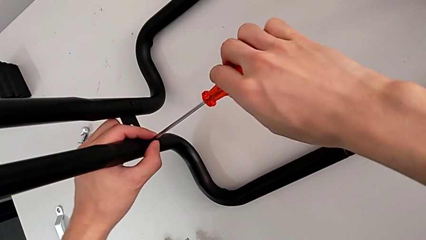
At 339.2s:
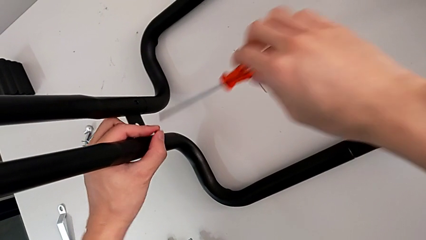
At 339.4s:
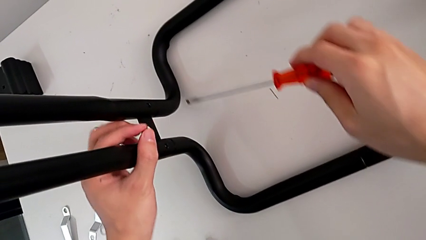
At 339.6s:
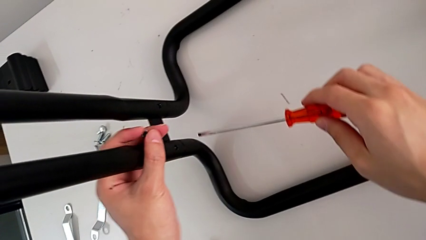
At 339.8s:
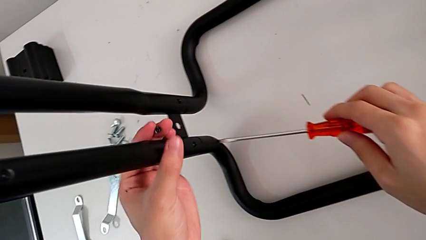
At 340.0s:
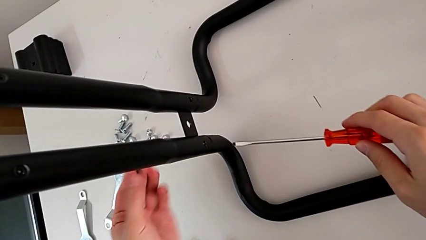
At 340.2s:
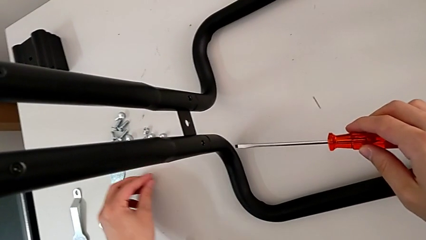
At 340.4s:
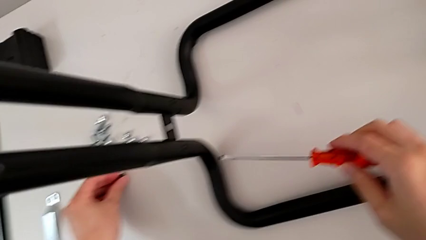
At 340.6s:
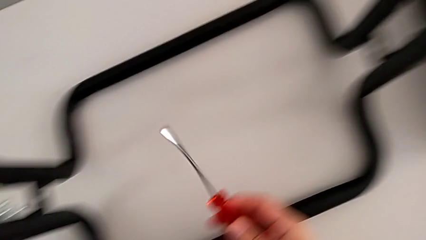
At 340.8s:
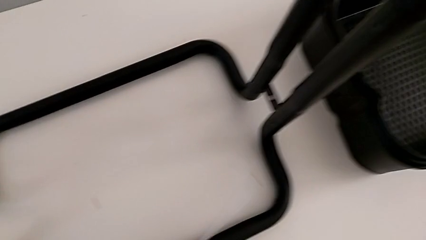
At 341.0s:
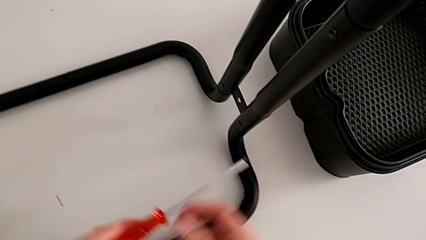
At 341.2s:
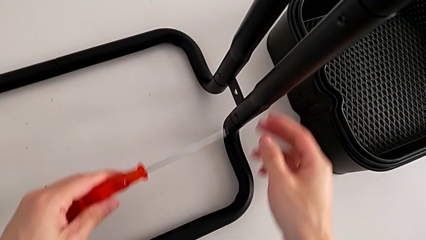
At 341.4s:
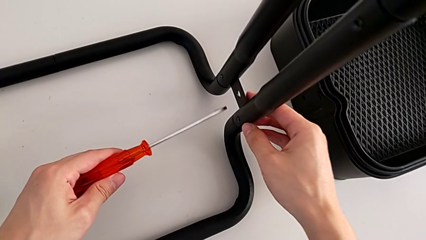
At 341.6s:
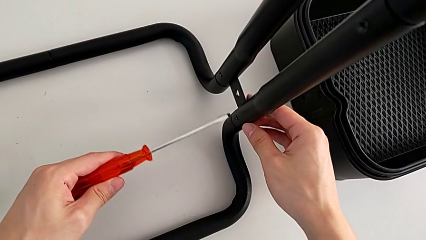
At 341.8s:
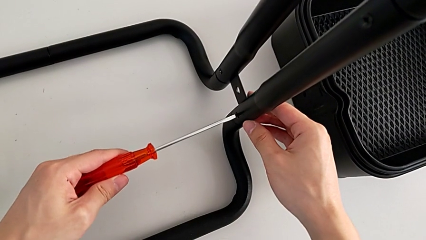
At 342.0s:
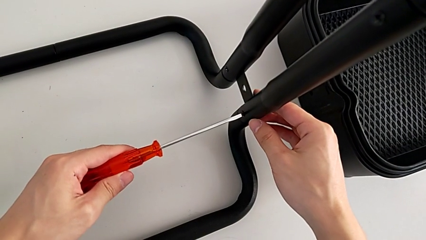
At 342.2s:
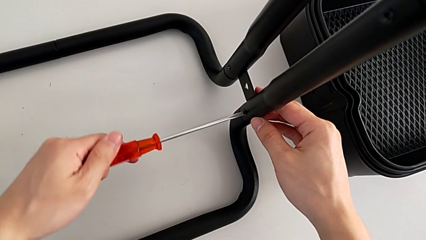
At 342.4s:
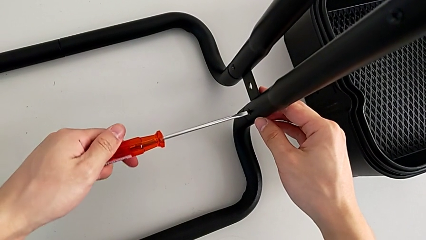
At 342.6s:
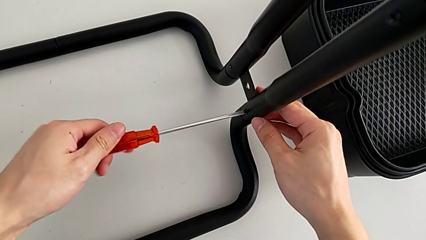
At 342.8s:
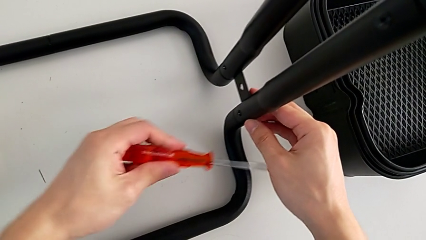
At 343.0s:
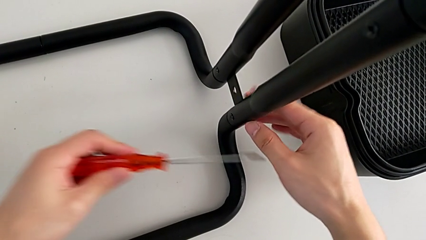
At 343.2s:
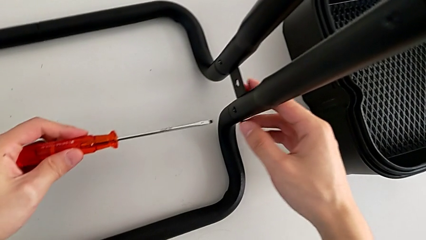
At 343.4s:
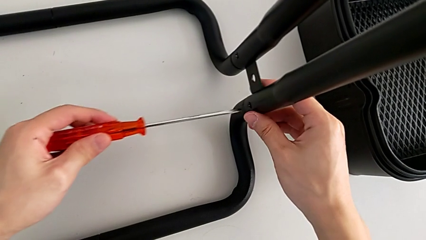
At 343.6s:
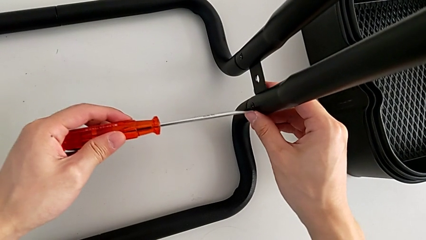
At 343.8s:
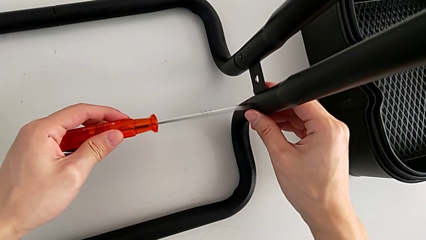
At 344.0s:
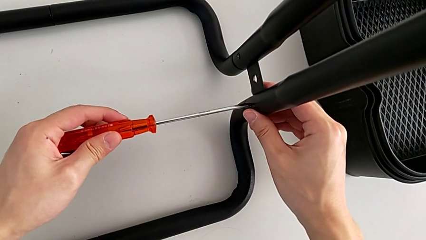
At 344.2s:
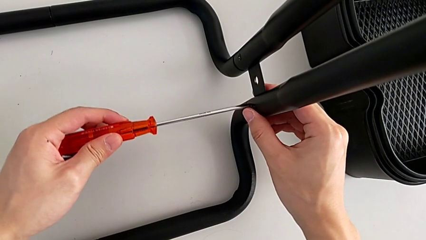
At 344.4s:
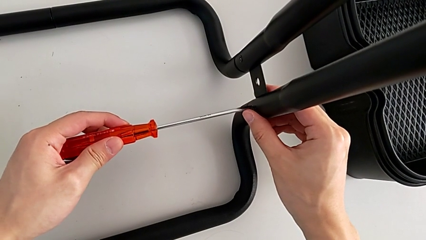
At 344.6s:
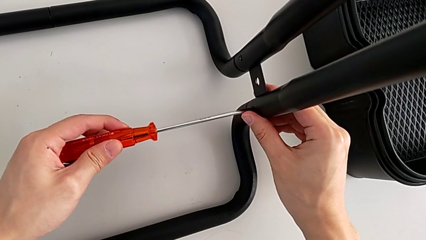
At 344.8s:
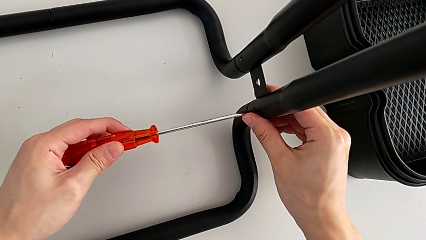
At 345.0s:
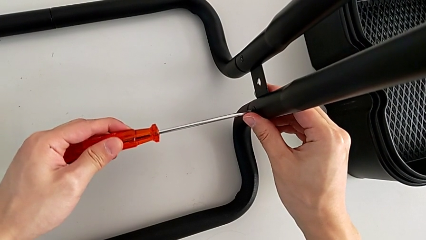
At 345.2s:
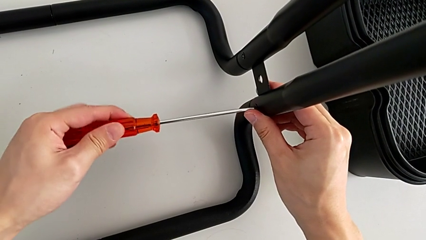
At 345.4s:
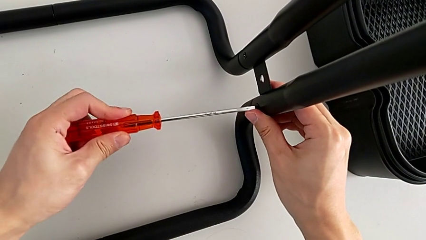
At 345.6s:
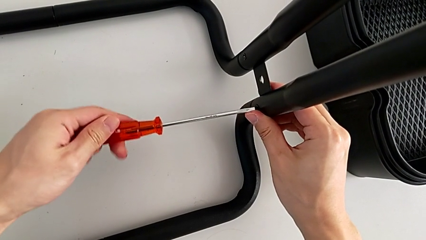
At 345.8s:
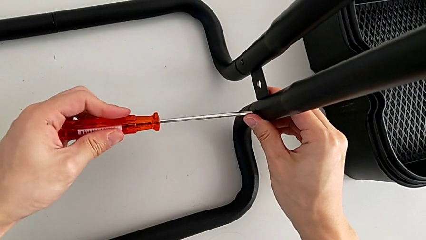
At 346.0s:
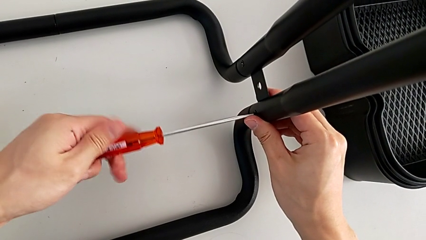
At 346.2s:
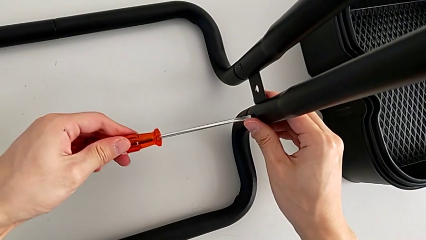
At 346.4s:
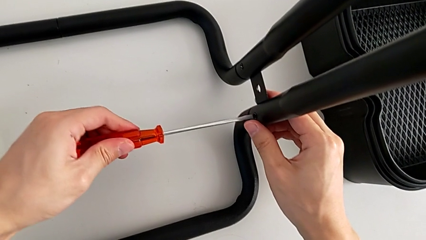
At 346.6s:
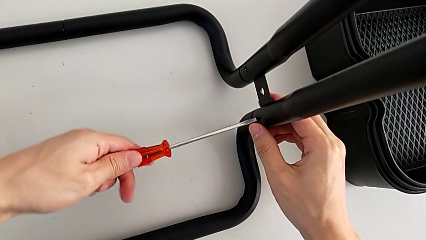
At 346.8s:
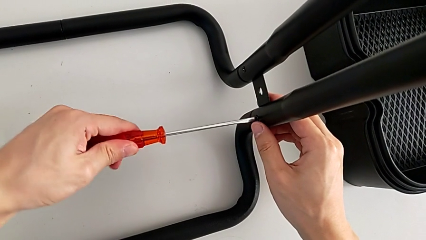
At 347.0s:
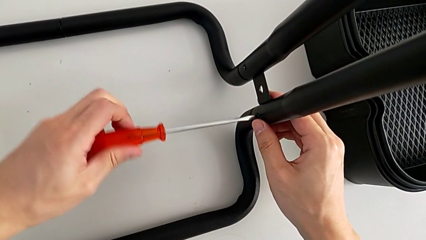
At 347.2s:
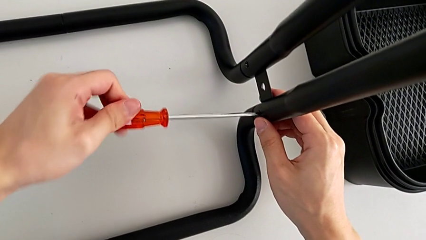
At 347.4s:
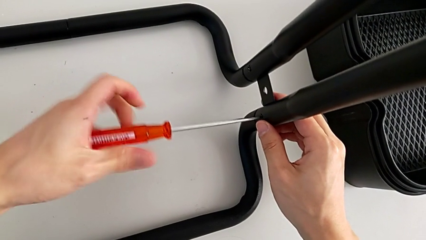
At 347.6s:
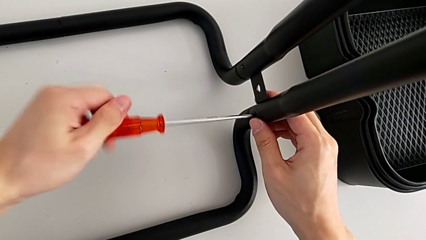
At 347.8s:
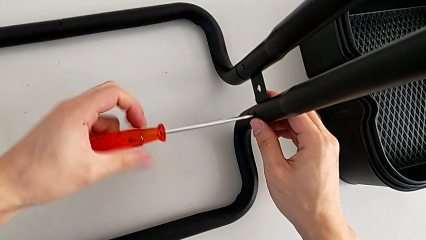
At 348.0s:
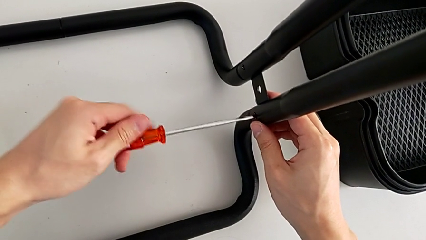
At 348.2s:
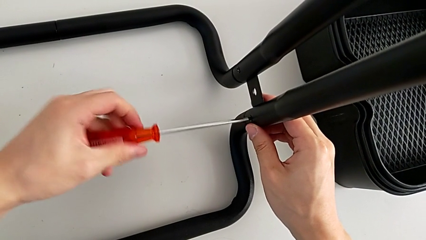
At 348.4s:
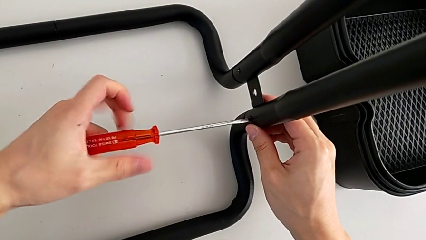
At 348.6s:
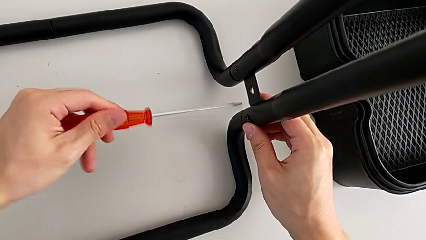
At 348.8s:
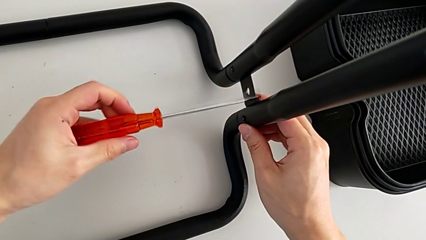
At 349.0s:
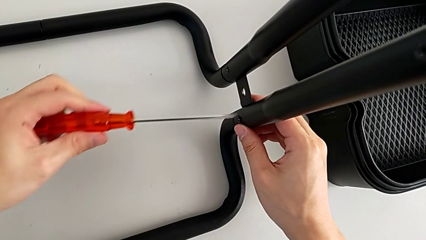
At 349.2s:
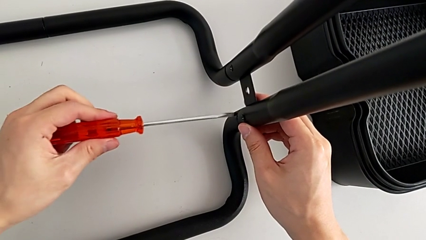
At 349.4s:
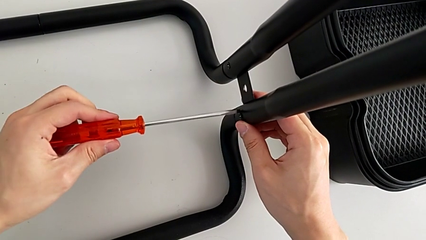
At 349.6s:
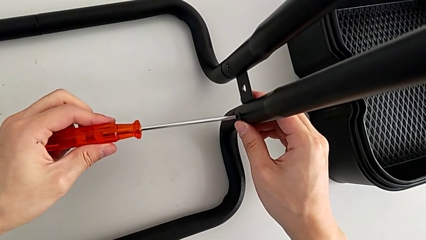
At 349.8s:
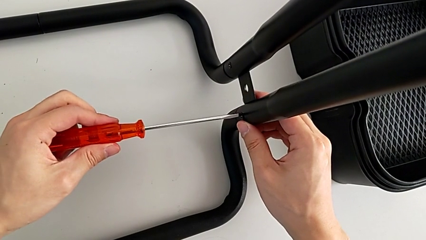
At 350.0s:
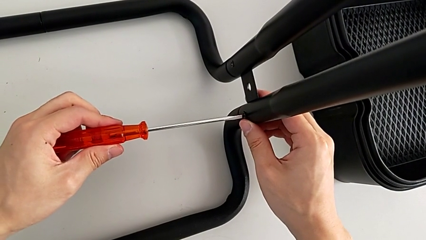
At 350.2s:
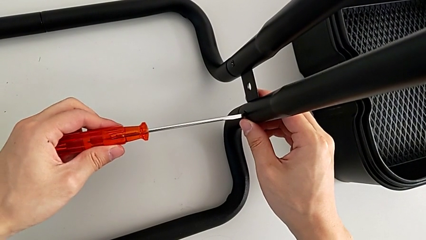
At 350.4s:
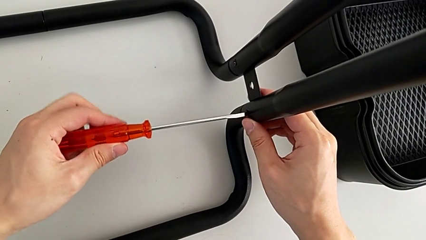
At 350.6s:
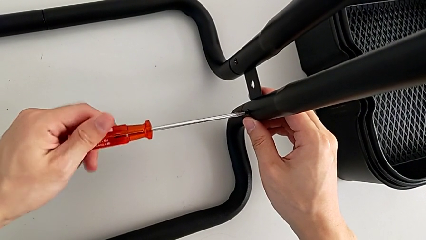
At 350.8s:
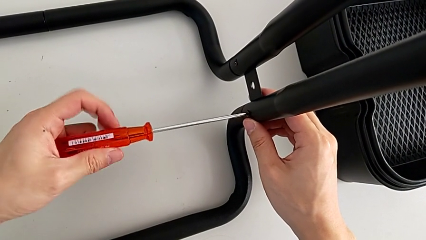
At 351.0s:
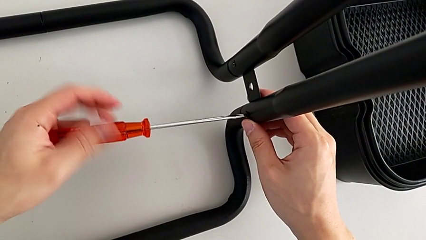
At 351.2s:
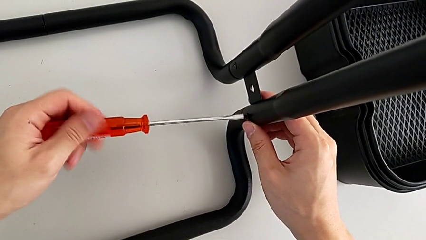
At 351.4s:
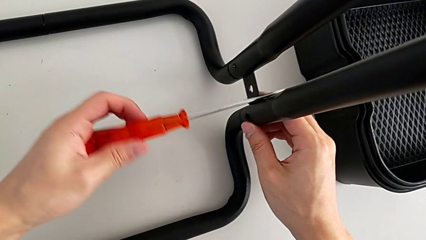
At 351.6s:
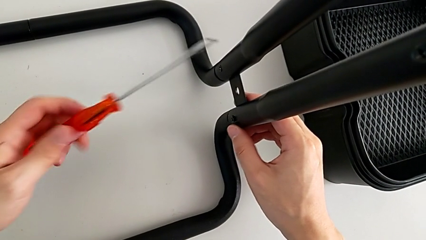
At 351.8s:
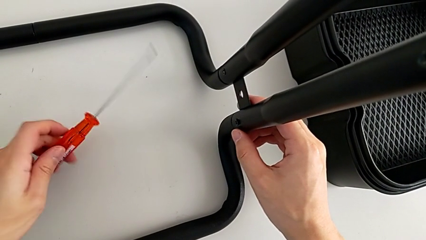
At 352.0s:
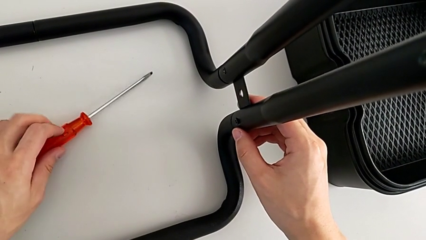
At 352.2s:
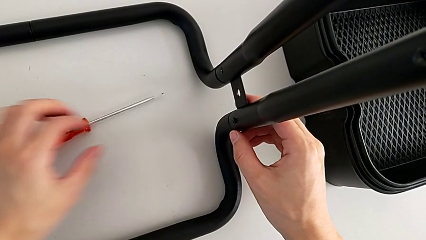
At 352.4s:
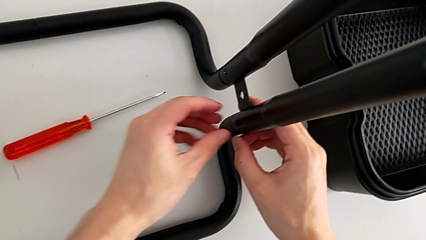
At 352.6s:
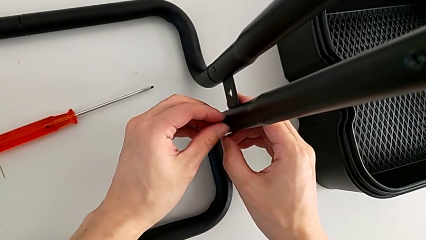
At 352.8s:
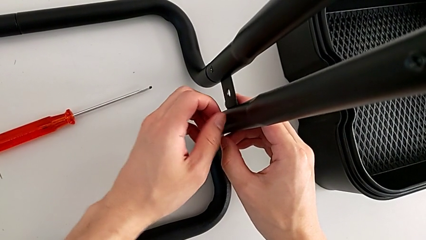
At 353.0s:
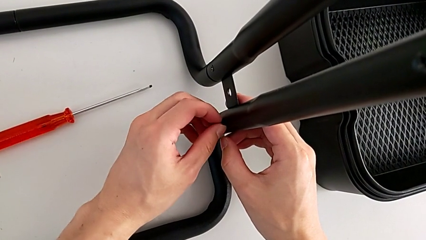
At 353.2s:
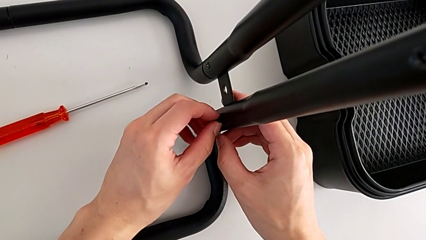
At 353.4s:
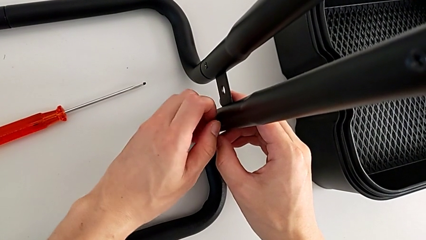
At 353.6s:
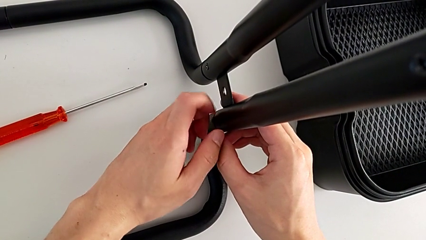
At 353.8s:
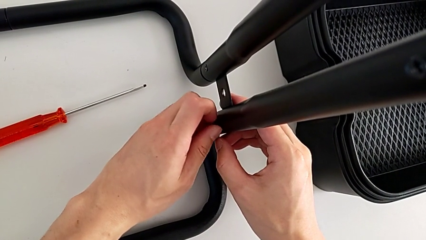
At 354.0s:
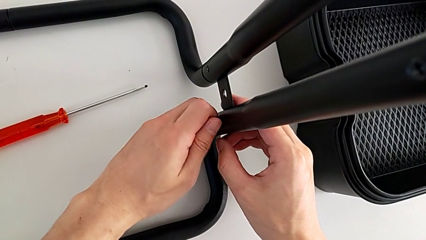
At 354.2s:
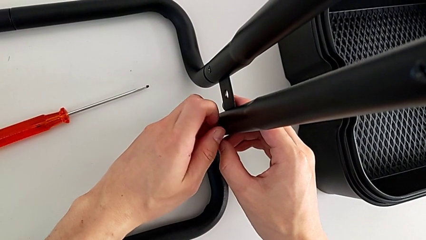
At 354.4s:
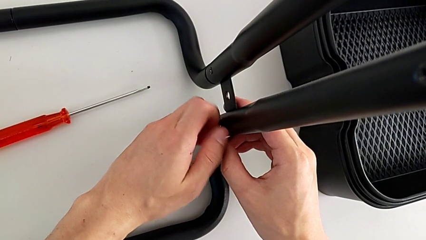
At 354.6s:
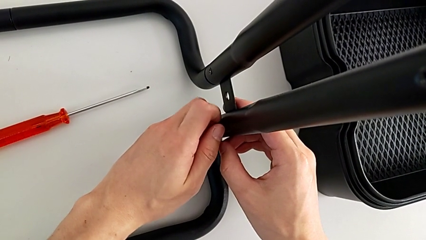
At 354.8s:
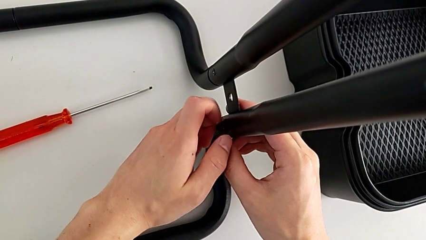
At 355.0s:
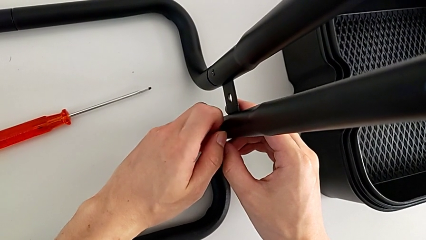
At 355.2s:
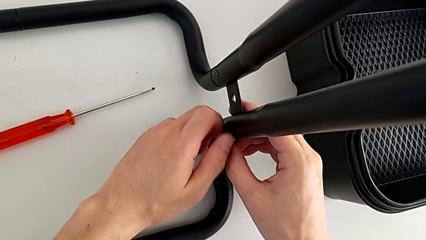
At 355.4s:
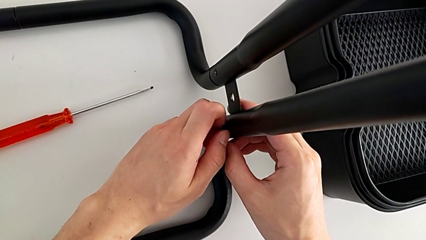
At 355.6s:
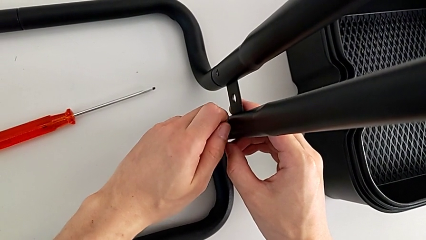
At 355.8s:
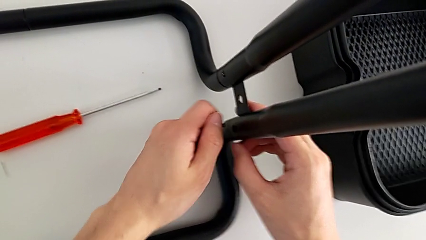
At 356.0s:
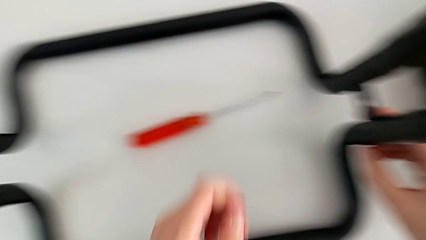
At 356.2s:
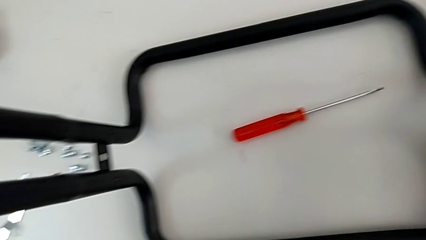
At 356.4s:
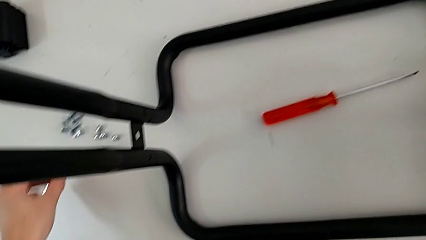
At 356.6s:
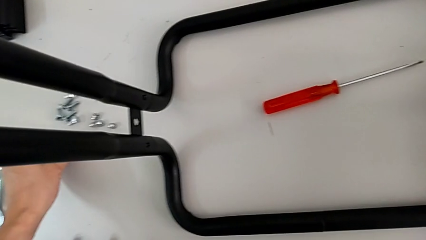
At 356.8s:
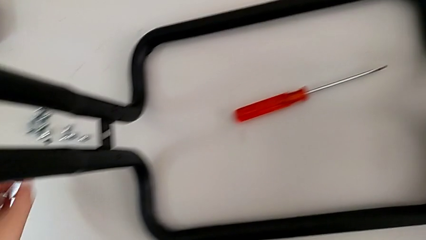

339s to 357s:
The camera wearer is disassembling the half frame. They grab the second screw, approach the third screw, unscrew it twice and drop it.
